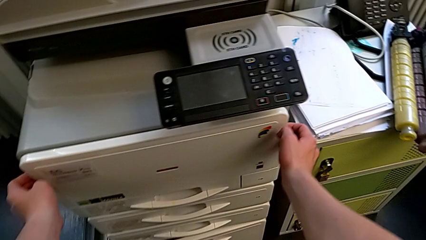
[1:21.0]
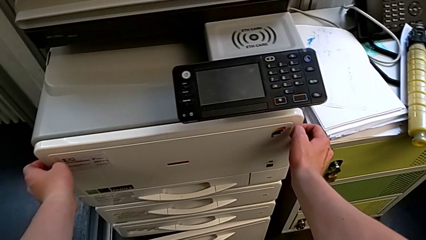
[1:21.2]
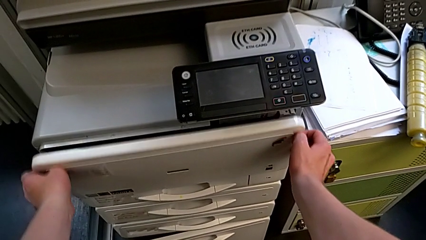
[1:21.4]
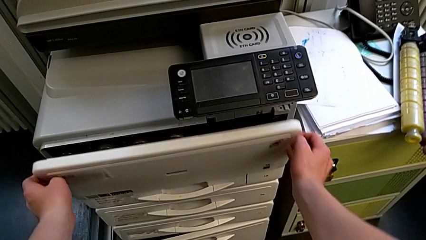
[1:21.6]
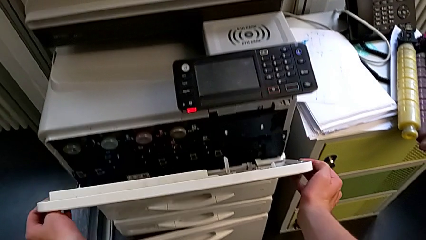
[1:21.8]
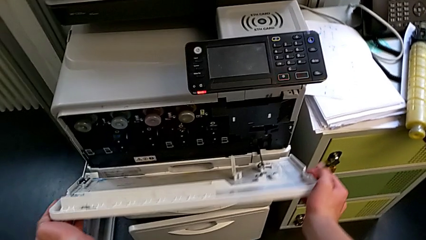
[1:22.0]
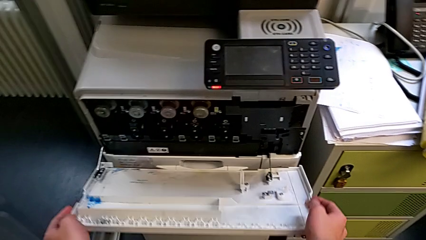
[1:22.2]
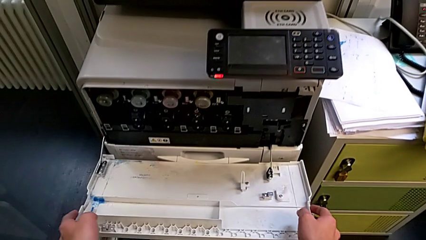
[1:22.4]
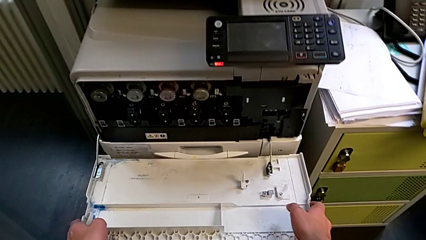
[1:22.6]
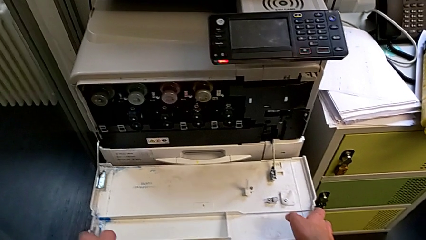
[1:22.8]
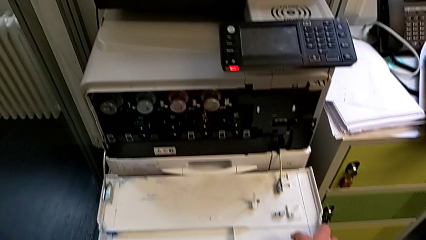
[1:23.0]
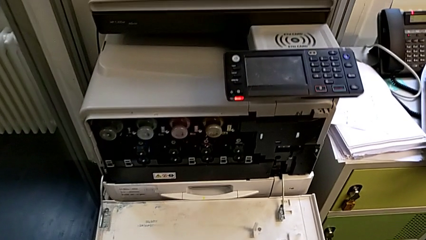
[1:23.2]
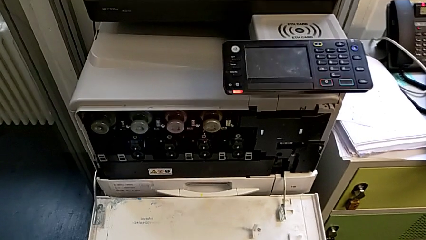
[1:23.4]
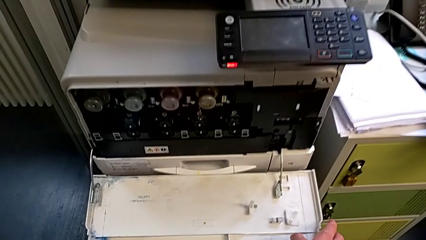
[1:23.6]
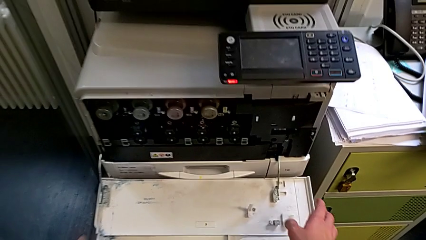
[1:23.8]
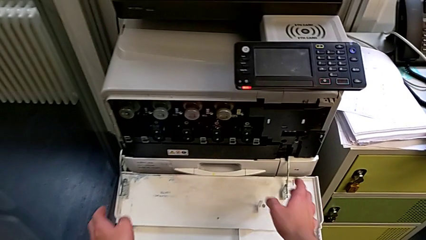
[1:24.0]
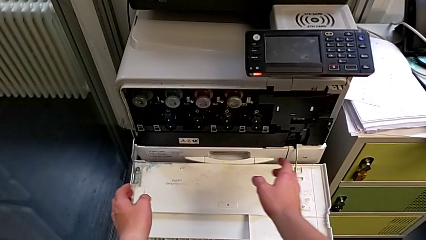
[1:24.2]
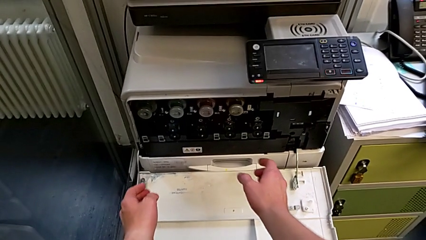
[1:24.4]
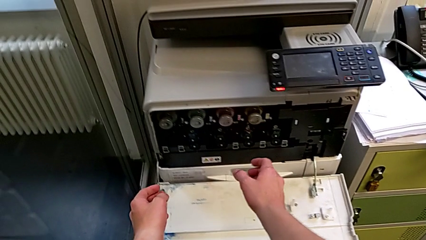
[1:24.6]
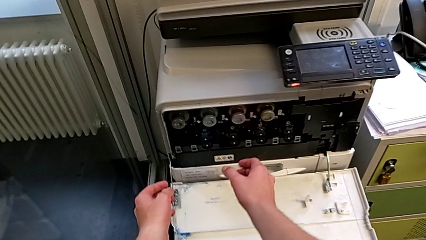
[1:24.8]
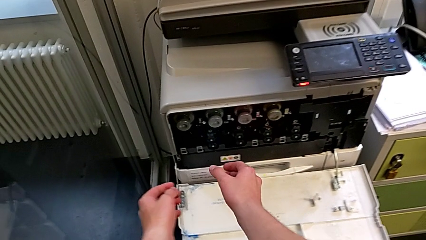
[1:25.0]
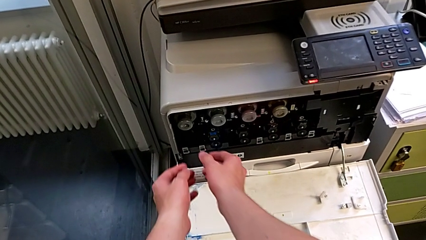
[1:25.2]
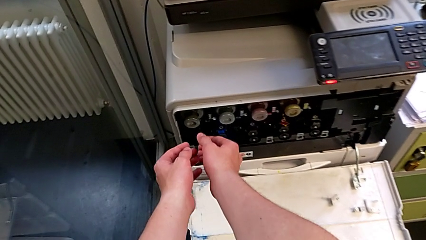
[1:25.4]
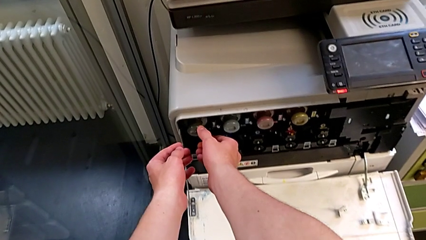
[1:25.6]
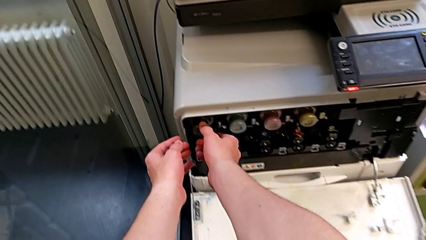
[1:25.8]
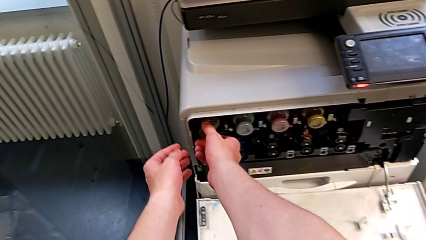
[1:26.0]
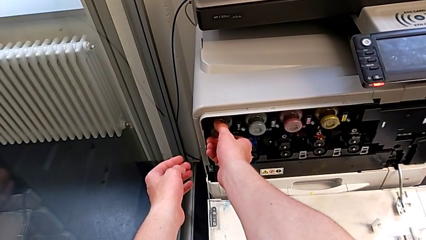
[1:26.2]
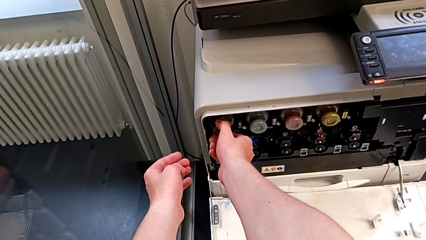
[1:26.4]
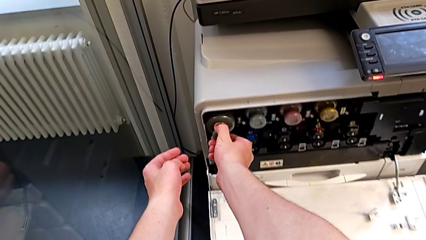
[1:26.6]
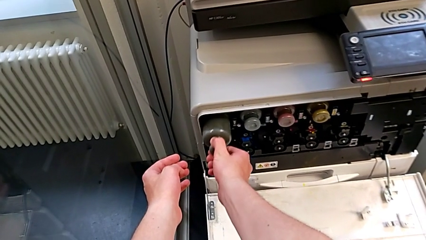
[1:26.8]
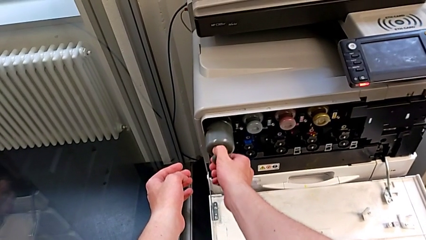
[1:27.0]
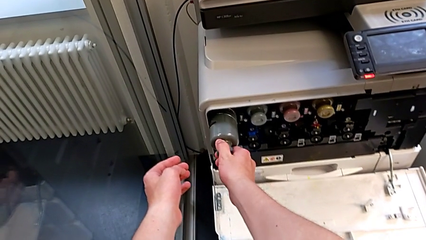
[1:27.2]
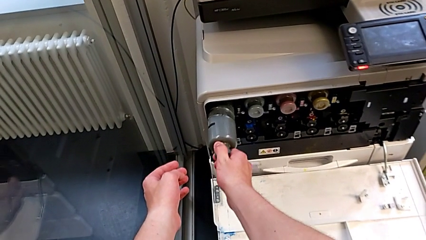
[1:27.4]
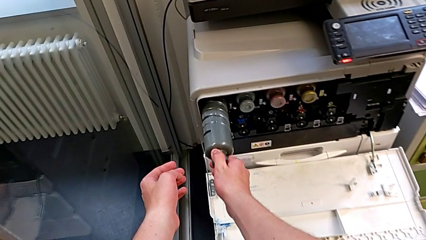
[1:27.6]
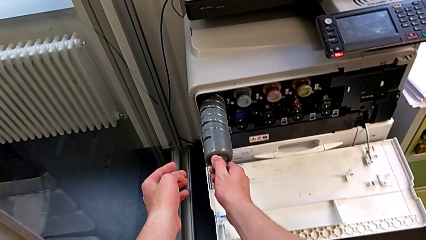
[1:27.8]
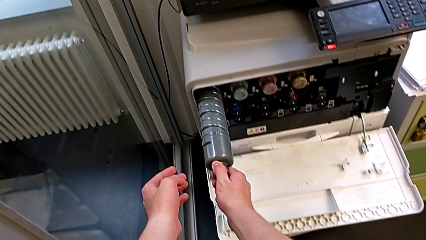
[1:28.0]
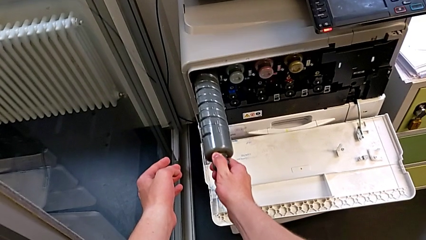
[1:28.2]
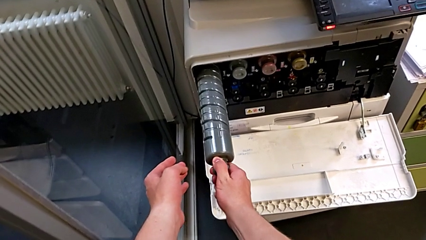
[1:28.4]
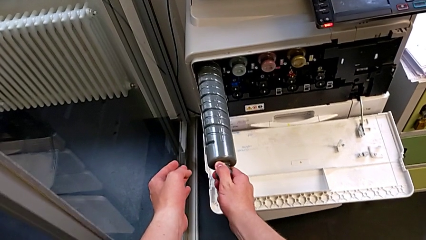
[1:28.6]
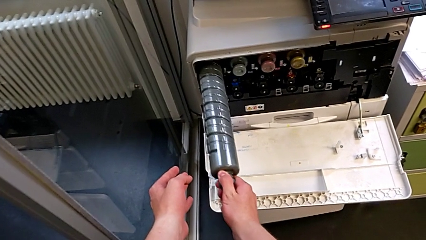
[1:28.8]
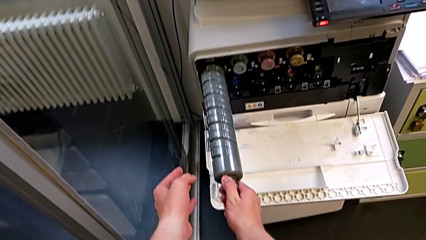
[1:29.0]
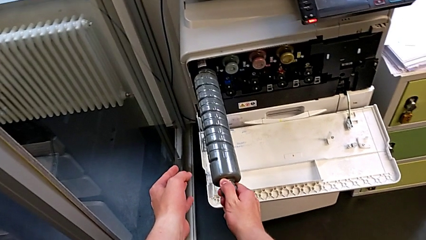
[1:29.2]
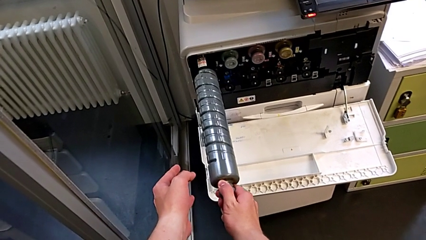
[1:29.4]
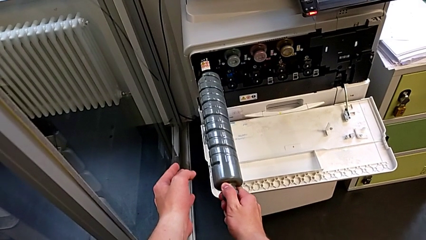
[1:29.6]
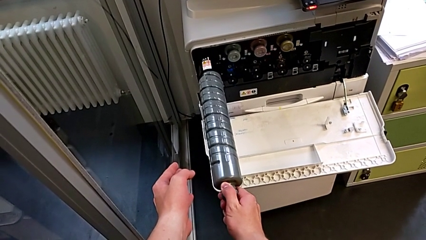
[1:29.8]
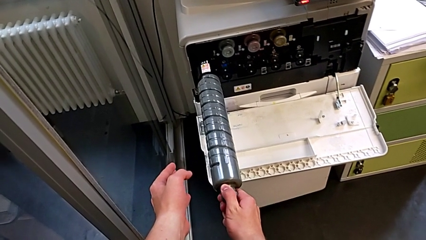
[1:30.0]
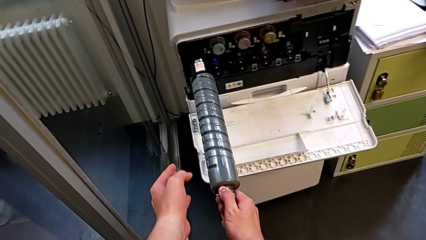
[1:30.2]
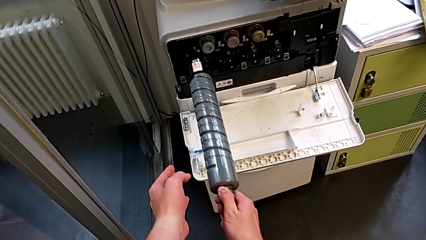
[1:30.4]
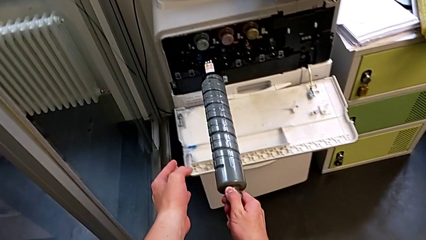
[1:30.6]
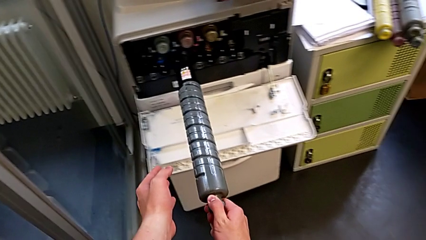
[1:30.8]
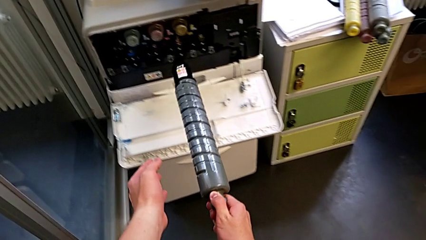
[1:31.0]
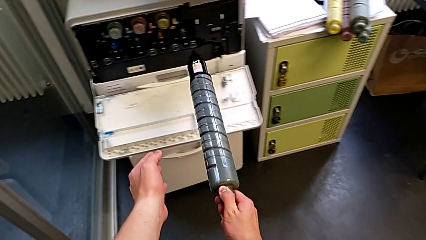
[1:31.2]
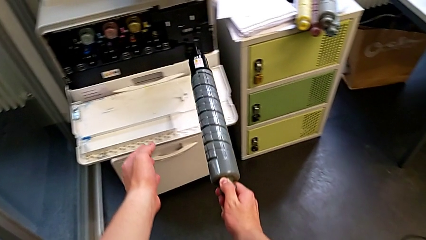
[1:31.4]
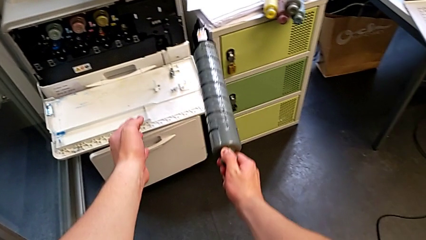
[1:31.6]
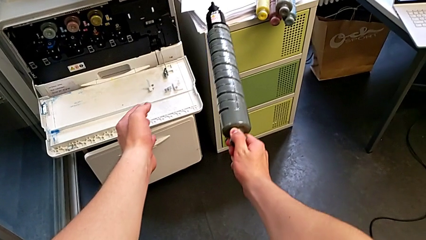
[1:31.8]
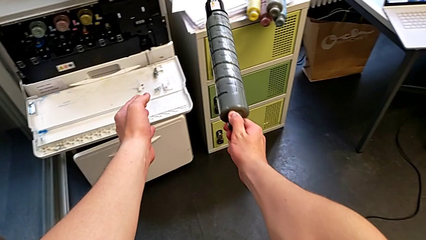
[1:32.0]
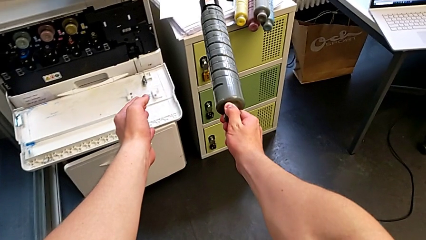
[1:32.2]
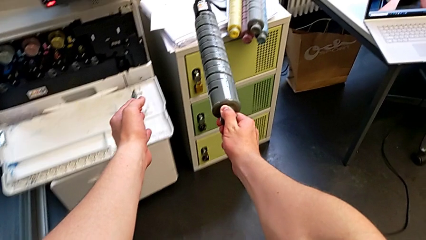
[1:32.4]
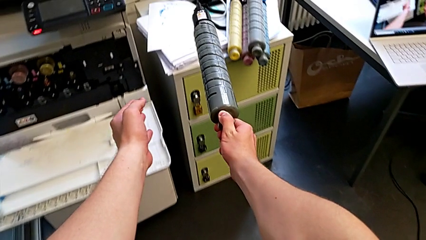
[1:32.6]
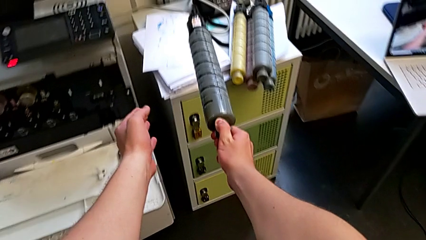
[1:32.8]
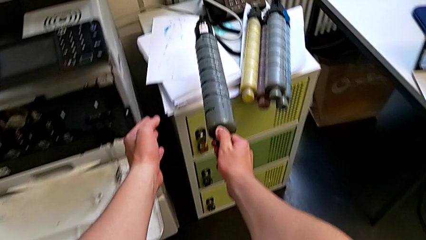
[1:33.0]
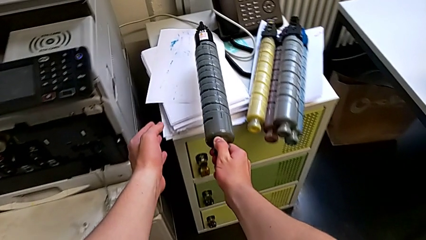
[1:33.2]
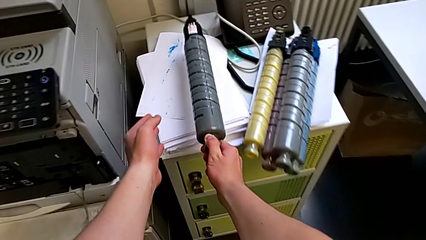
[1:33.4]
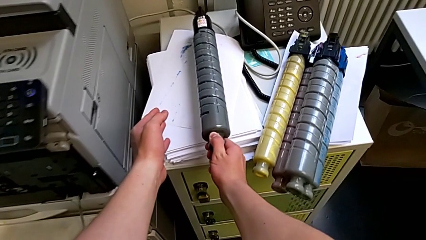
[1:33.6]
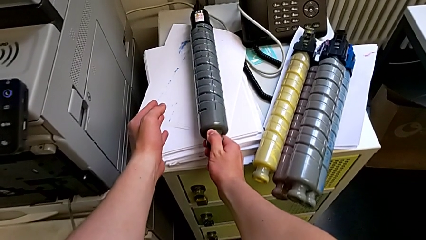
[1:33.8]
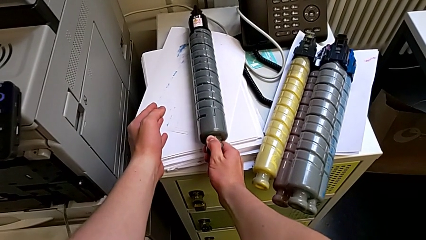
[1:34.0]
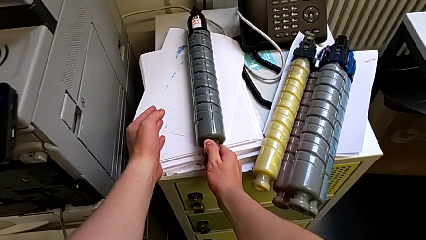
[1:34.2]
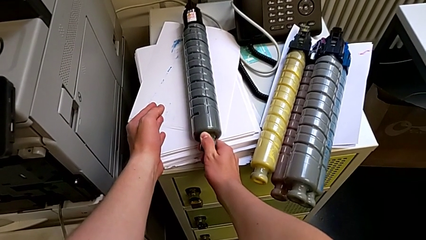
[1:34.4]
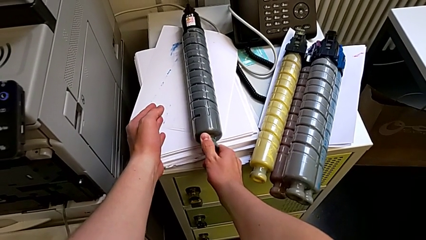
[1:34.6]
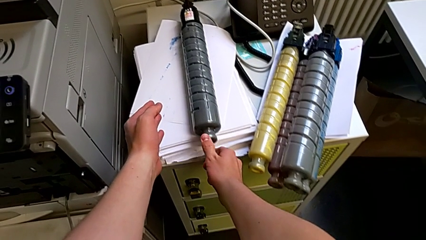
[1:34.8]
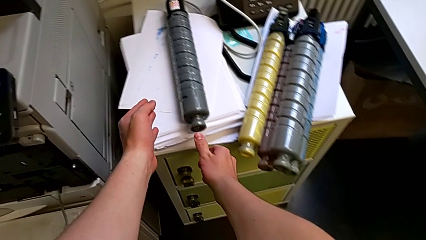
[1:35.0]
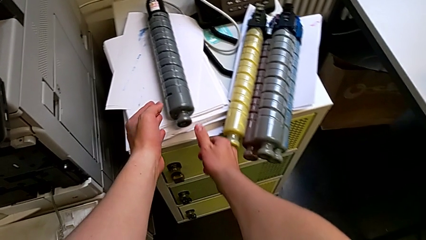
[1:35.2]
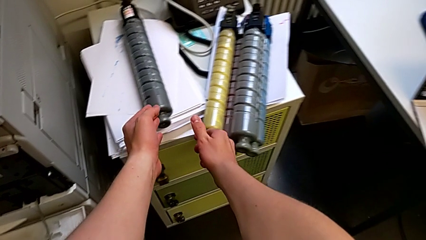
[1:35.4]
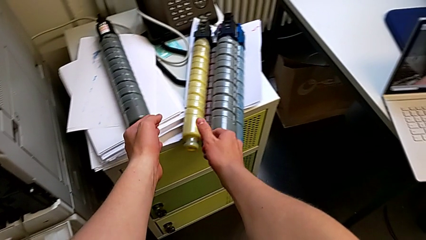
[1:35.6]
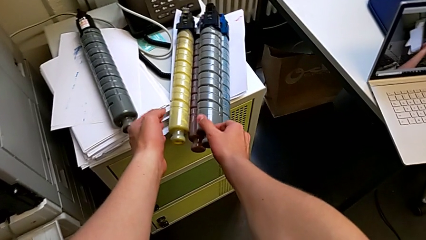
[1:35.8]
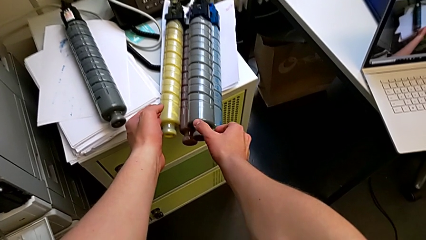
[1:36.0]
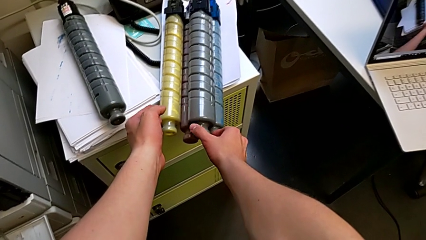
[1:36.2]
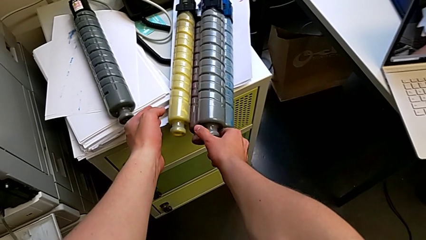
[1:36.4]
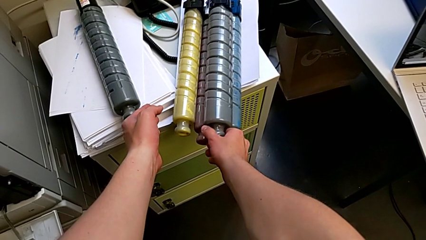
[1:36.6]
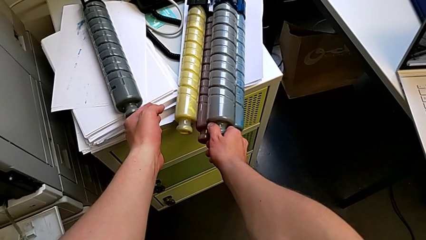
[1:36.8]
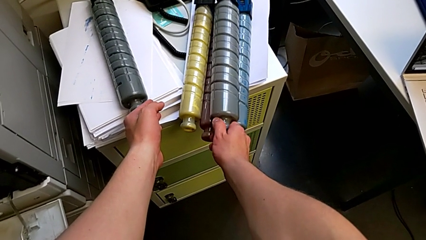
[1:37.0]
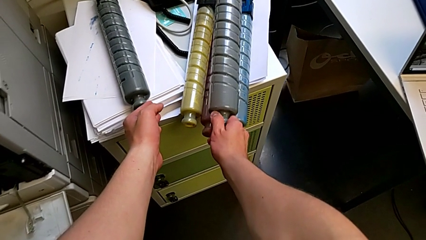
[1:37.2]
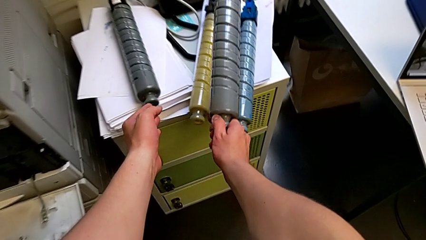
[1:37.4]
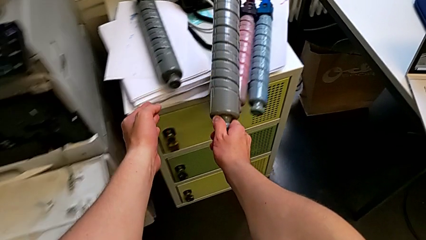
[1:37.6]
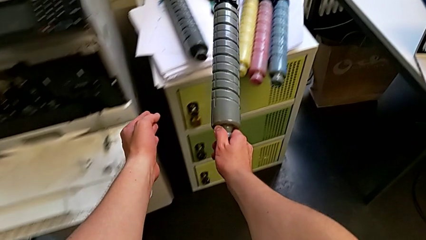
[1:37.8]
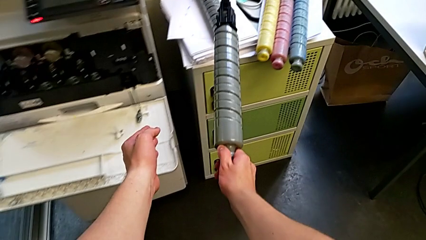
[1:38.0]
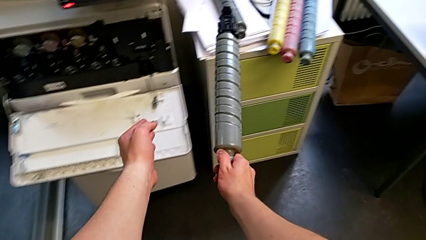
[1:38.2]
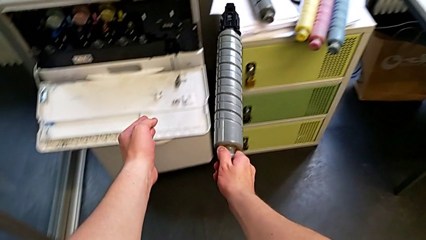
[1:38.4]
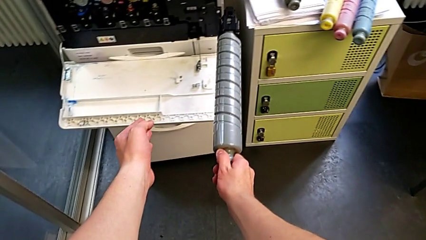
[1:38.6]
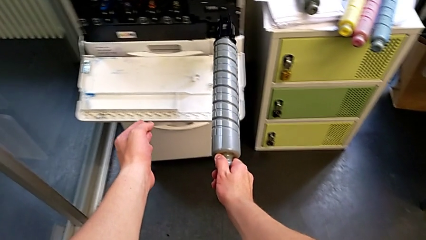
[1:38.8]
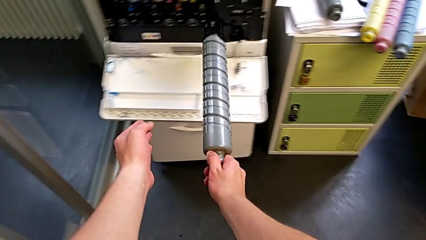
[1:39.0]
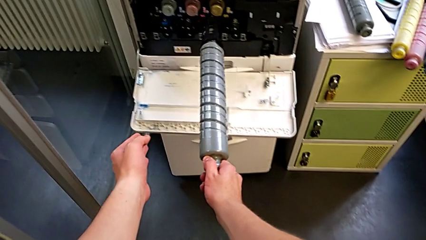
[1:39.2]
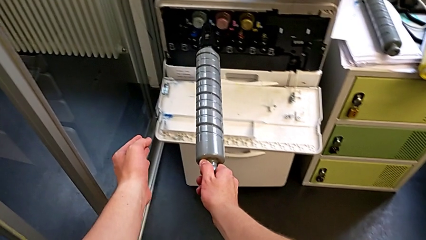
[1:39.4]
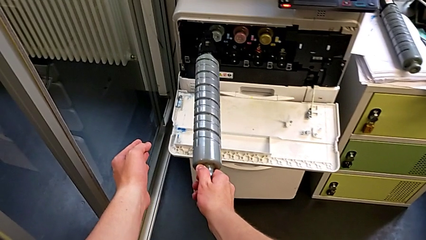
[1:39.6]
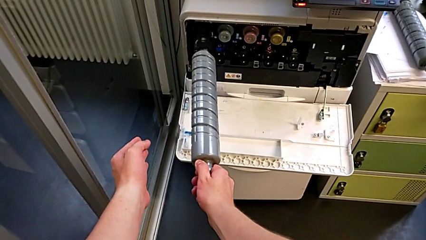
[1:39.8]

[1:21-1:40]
The camera wearer is exchanging the black ink cartridge. They pull the cartridge gate out, open the cartridge gate, approach the ink cartridge, grab the old ink cartridge, pull it, withdraw it, place it and grab the new ink cartridge.
